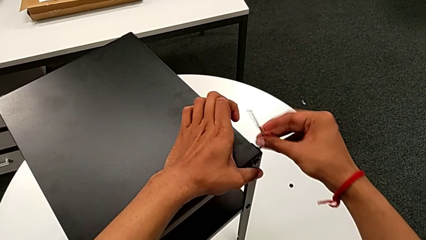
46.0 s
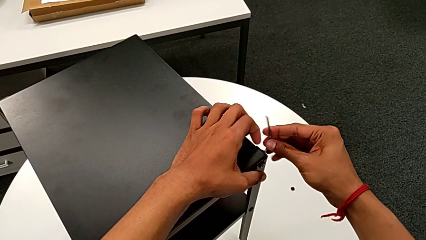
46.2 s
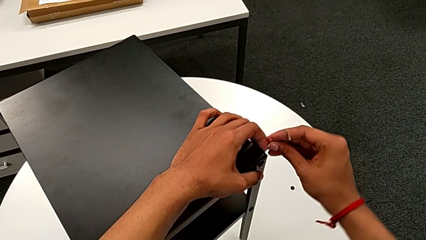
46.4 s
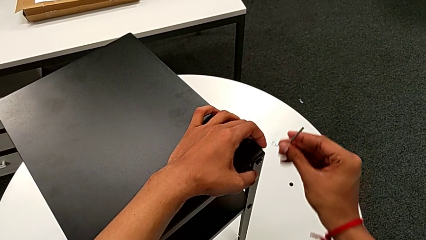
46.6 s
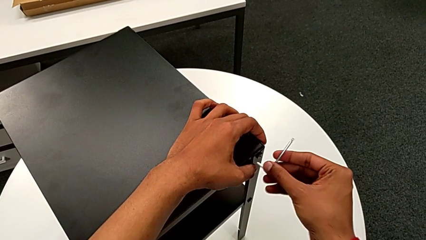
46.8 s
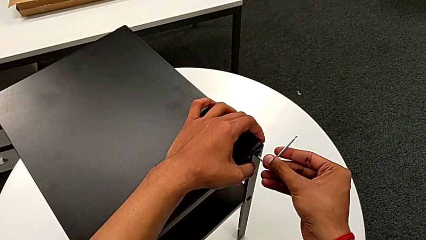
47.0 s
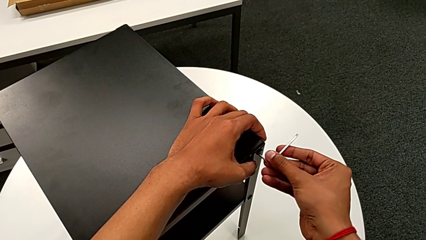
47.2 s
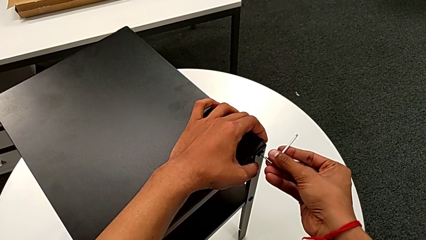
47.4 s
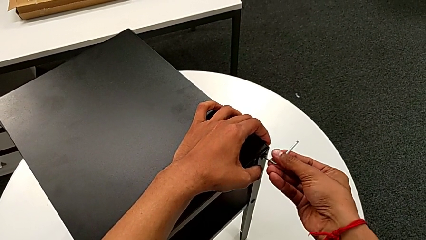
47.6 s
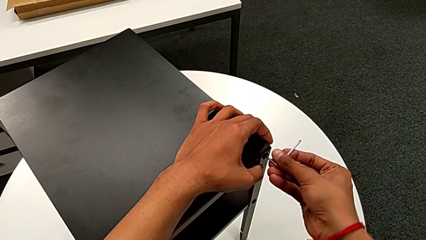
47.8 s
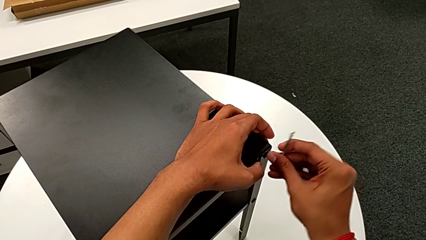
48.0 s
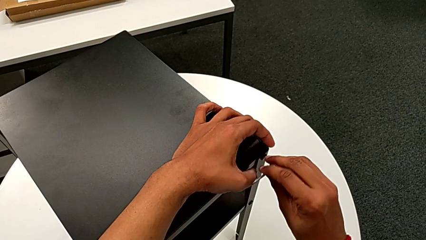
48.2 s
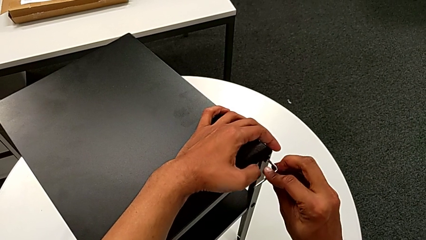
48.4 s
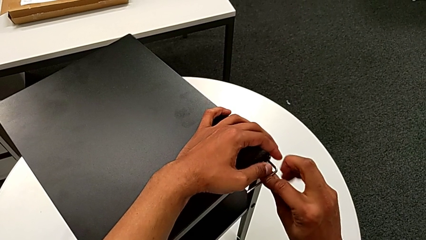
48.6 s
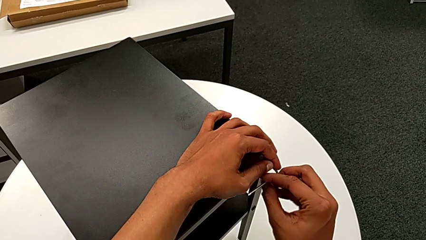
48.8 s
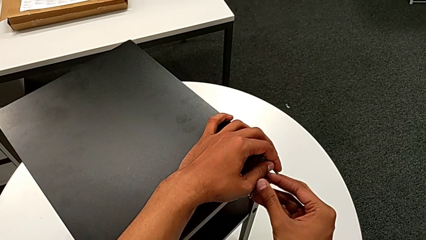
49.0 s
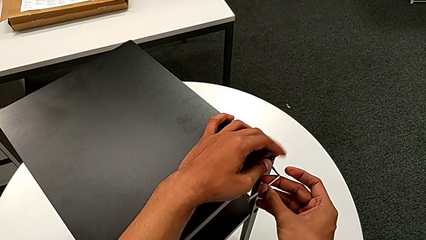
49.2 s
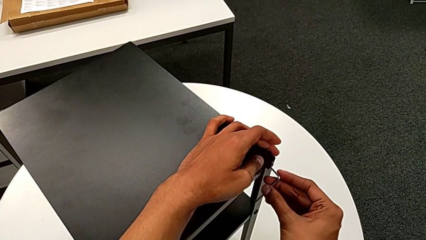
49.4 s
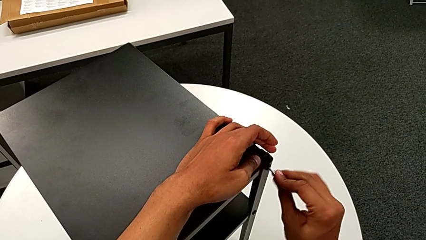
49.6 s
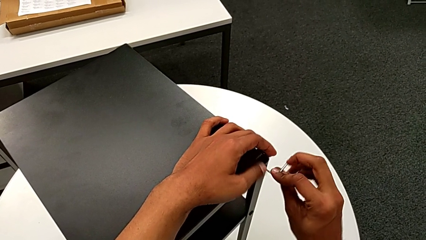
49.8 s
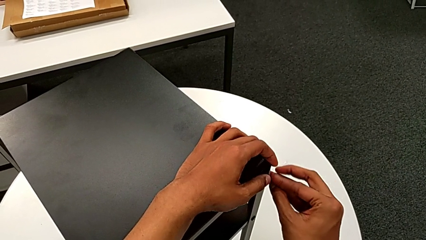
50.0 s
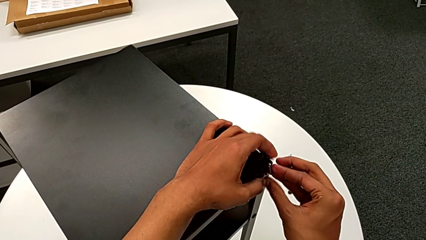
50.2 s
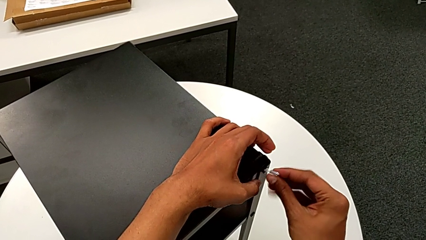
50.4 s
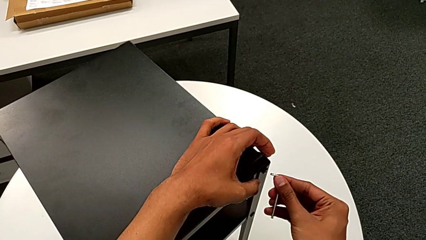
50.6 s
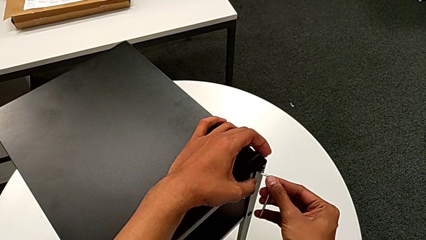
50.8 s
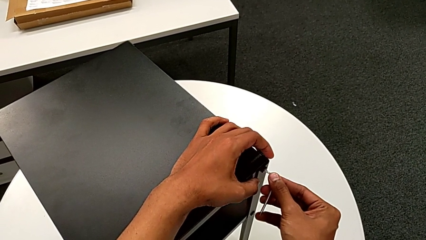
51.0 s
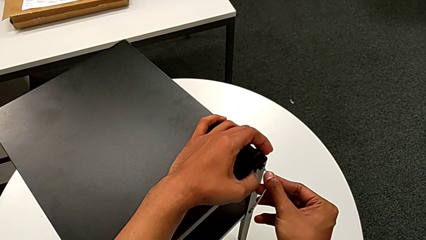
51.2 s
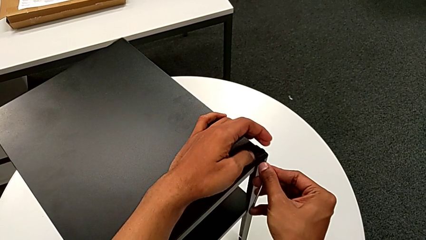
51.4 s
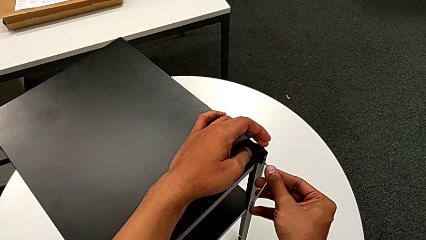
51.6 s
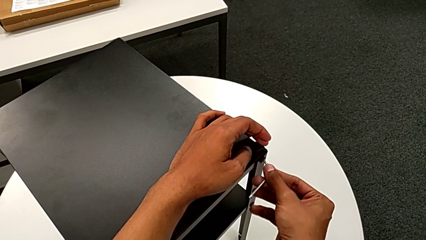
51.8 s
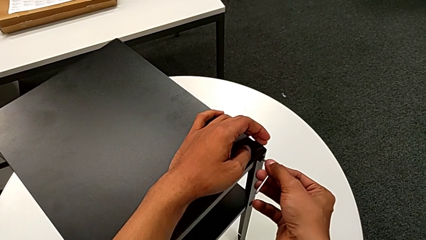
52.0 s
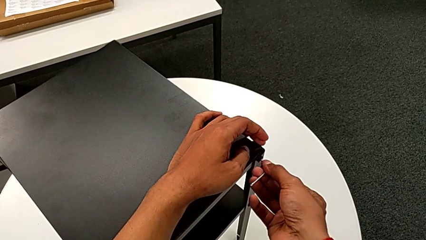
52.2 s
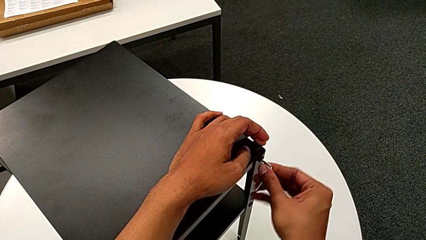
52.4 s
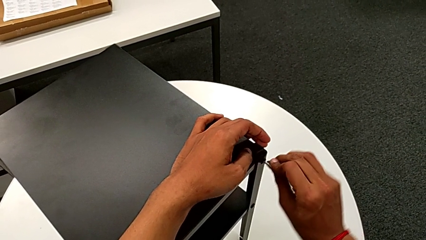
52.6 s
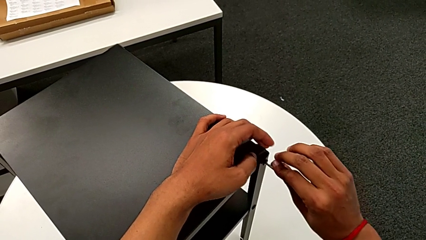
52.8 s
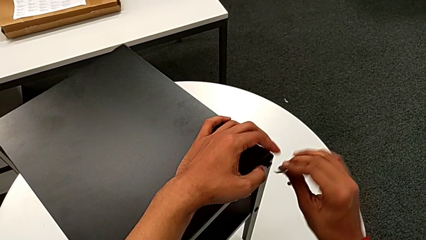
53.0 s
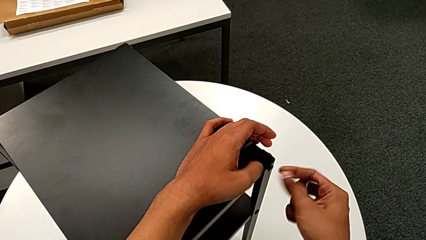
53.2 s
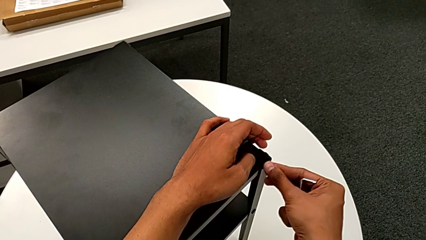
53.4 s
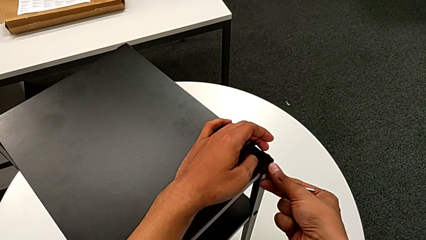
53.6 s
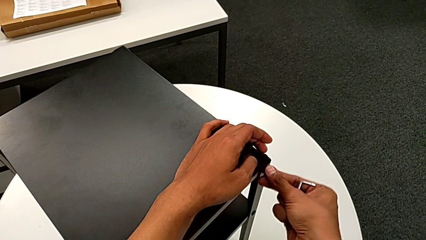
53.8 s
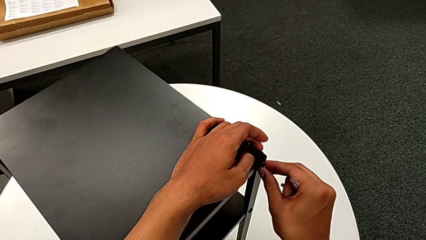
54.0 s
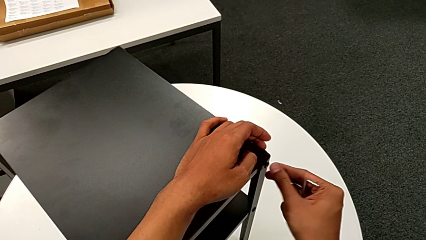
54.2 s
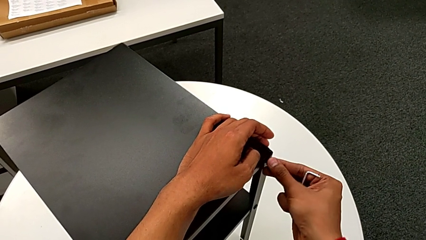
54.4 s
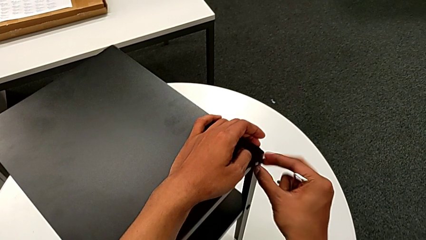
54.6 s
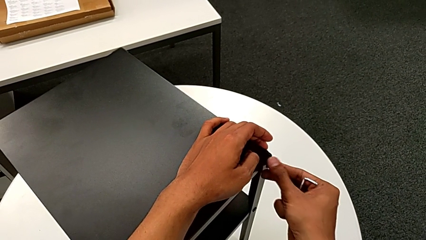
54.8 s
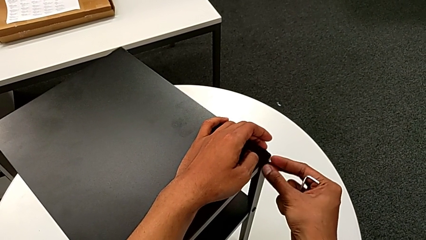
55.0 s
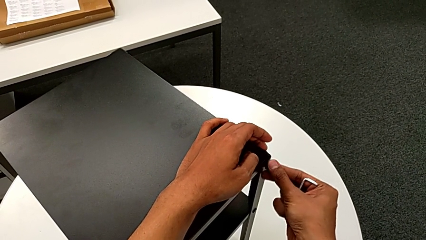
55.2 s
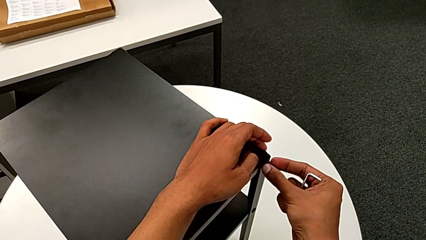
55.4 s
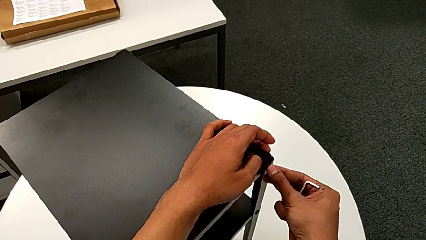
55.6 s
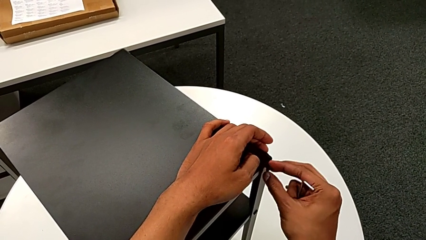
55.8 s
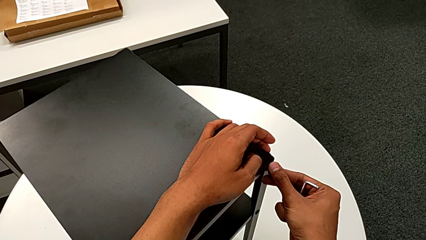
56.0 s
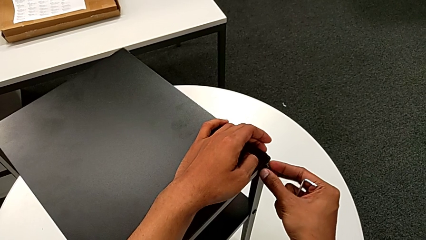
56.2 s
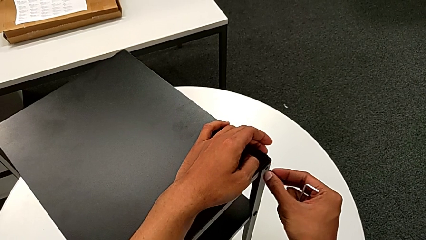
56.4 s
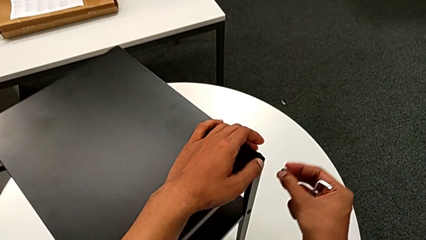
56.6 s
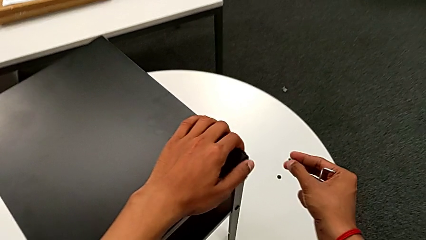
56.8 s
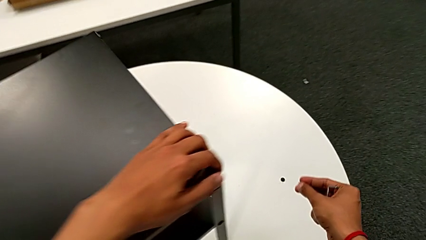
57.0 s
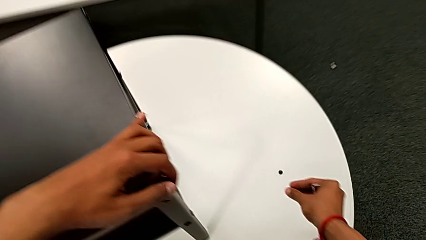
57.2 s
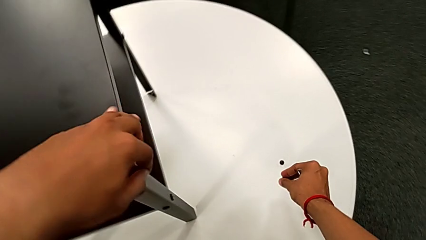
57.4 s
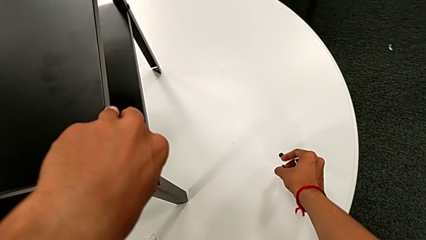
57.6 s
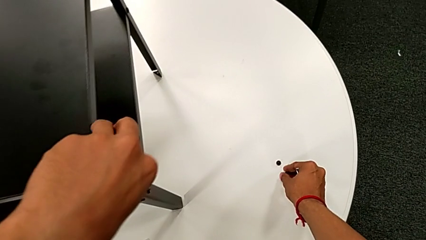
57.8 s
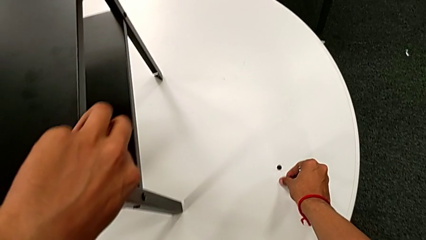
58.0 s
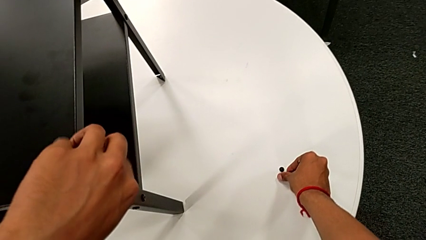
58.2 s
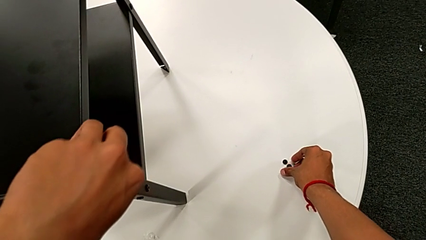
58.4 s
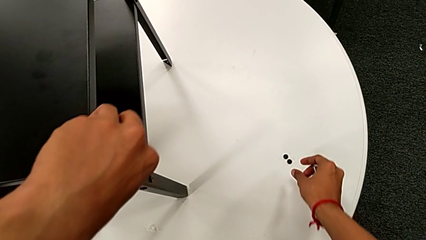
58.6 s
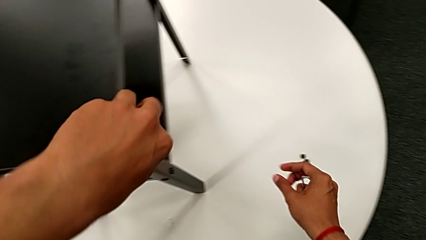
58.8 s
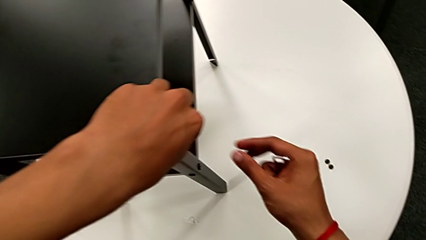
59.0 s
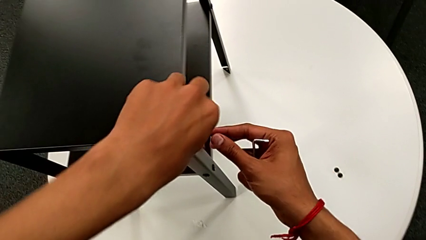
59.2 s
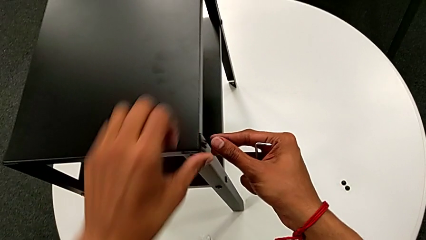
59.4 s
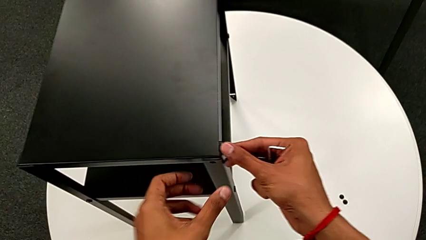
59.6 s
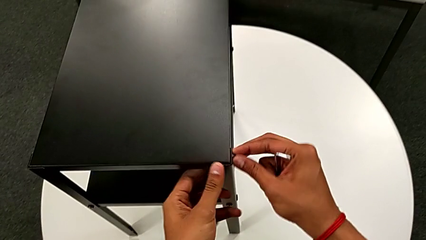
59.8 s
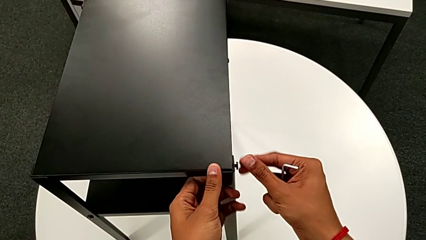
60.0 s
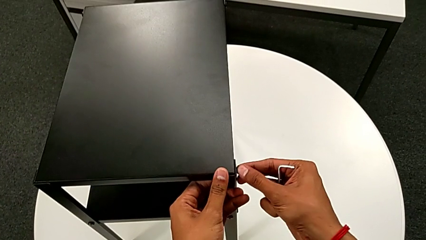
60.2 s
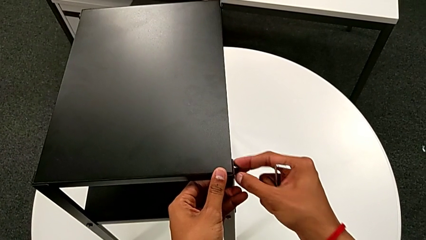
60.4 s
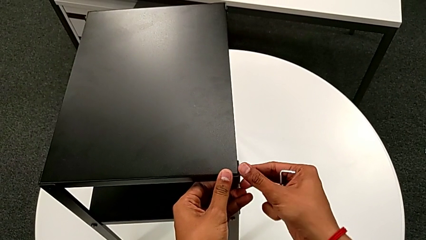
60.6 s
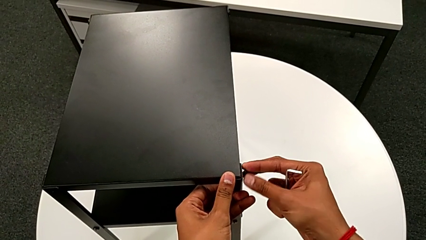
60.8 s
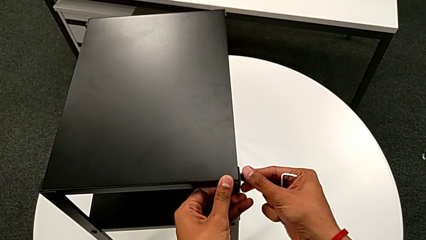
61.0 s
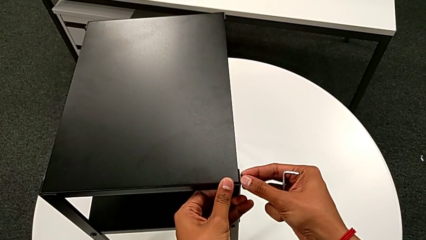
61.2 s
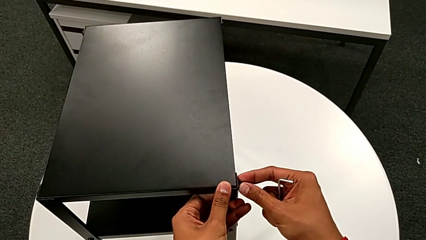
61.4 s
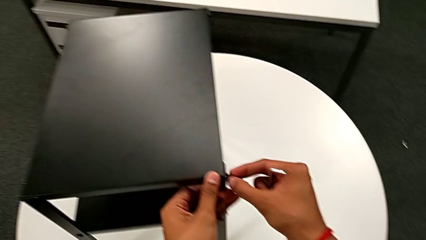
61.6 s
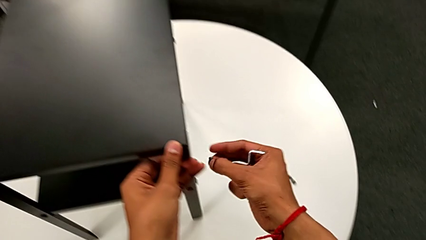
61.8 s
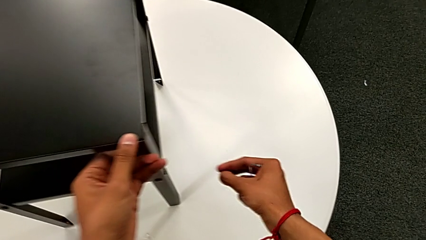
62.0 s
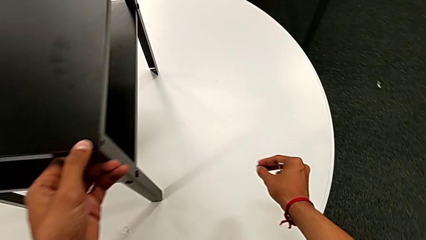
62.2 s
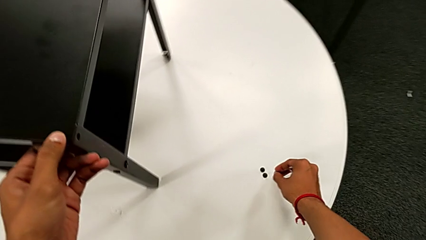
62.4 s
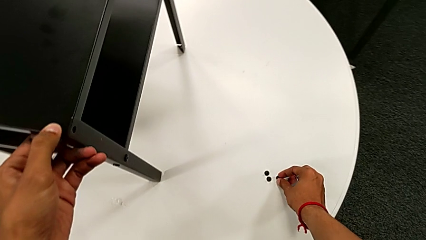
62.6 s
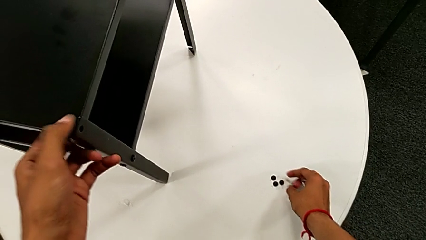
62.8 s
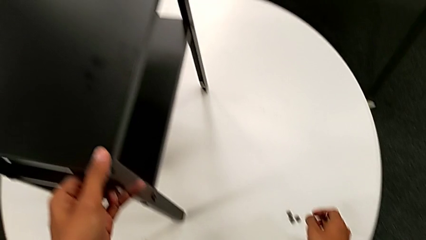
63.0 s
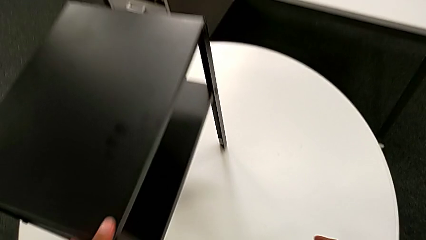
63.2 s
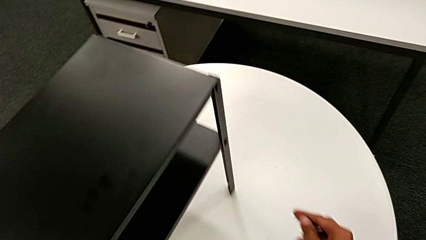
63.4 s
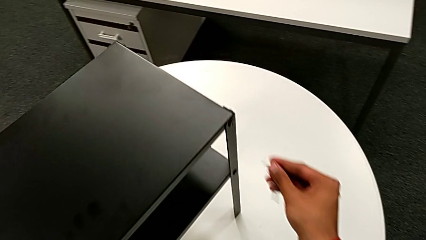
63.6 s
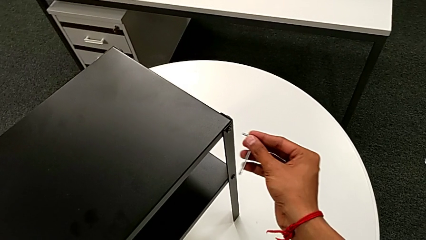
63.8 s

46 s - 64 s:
The camera wearer is disassembling the top table. They withdraw the Allen wrench, insert it, unscrew the hex socket head, withdraw the Allen wrench, unscrew the hex socket head, disassemble it, place it, unscrew the hex socket head, disassemble it, place it and align the nightstand.
